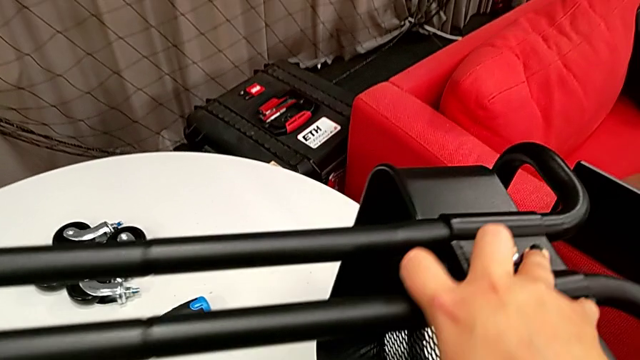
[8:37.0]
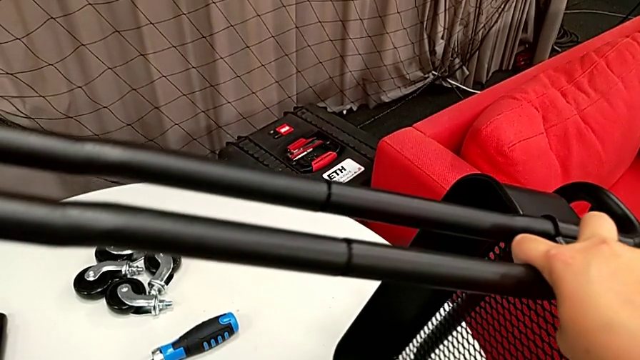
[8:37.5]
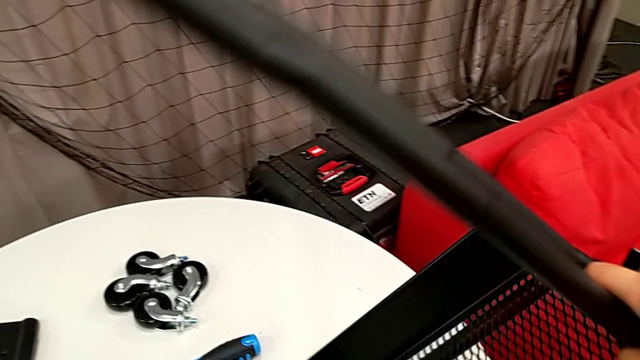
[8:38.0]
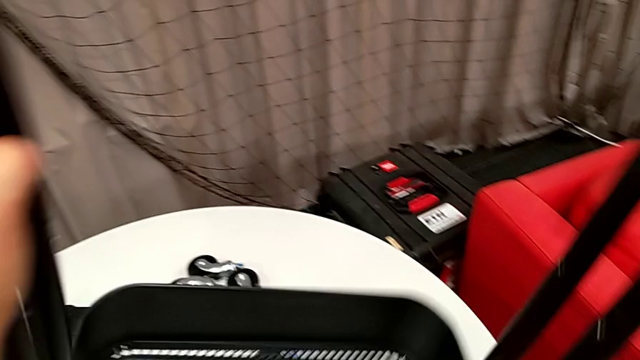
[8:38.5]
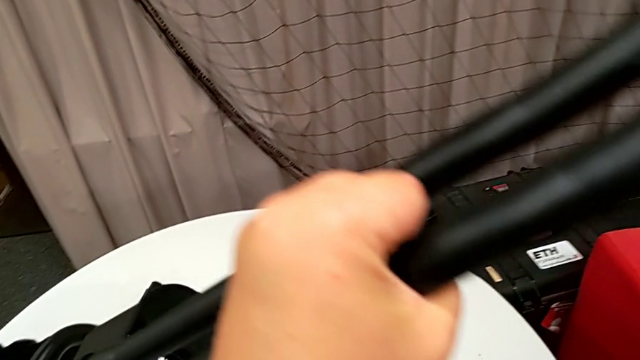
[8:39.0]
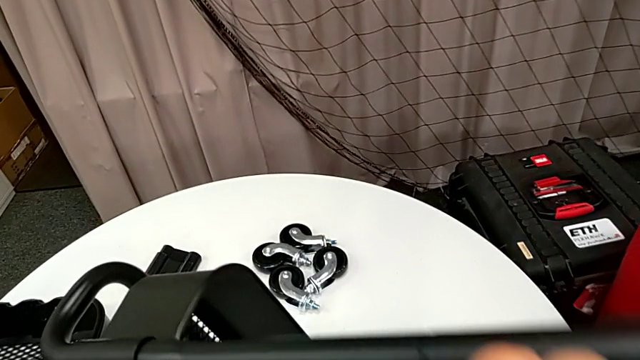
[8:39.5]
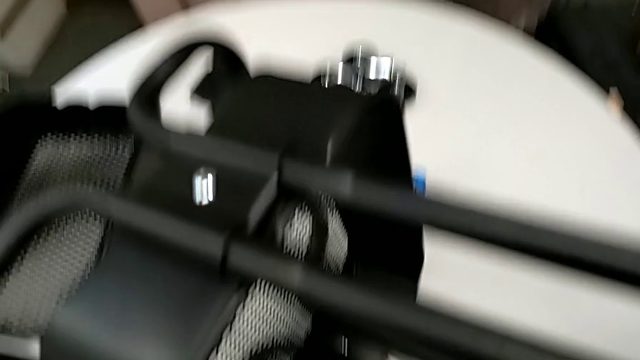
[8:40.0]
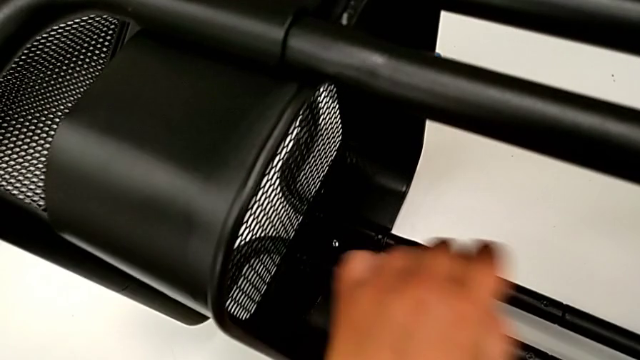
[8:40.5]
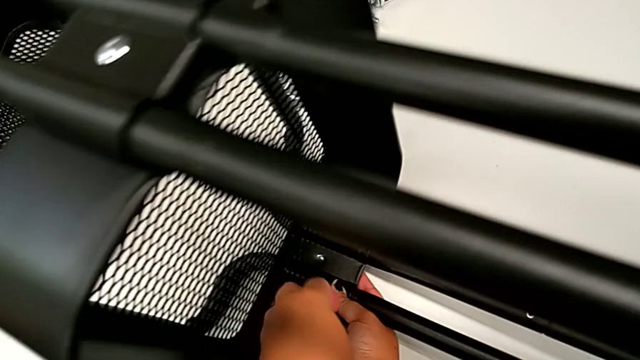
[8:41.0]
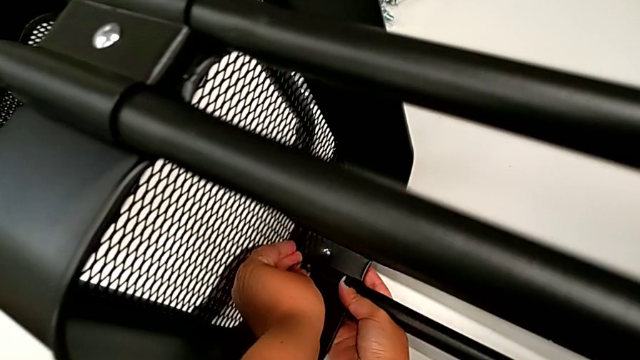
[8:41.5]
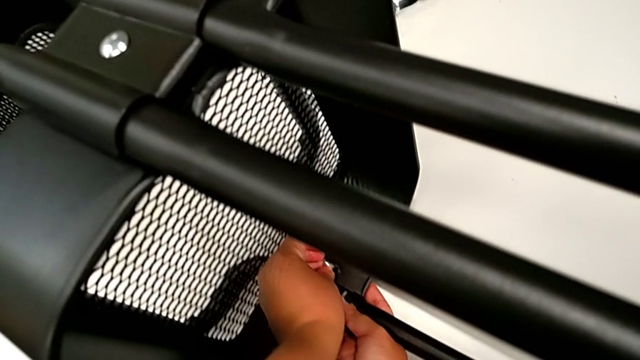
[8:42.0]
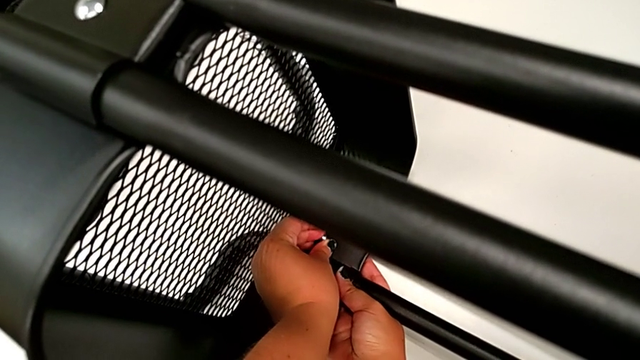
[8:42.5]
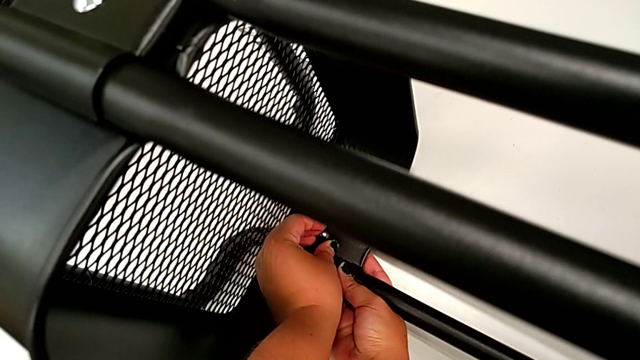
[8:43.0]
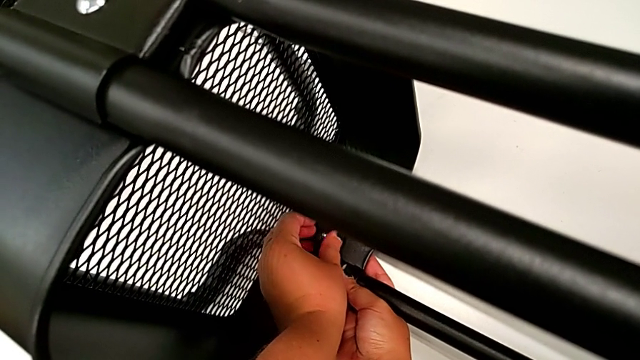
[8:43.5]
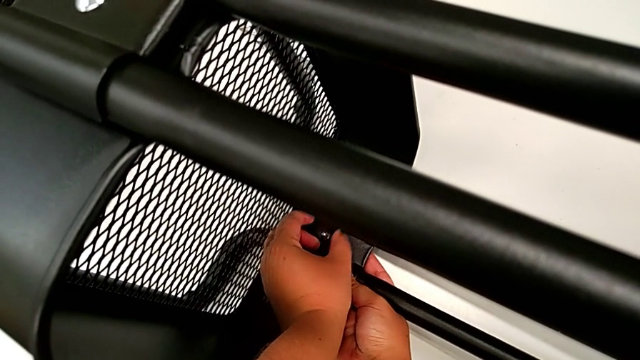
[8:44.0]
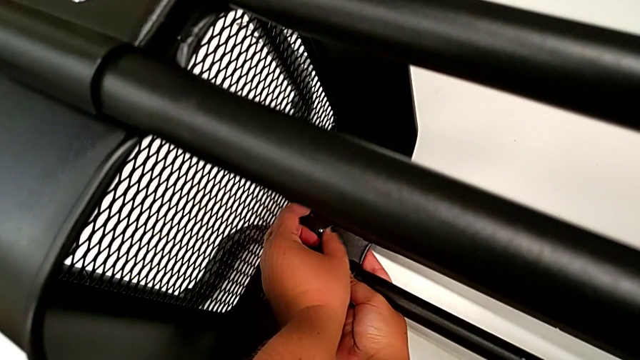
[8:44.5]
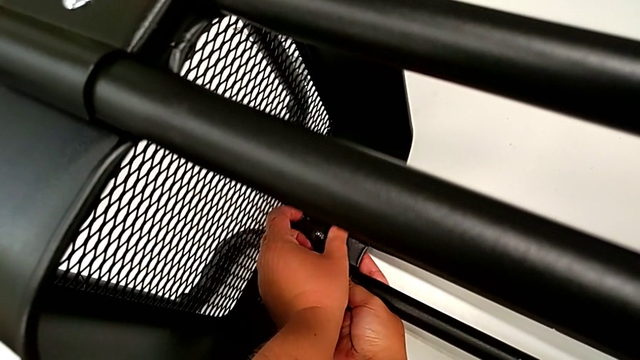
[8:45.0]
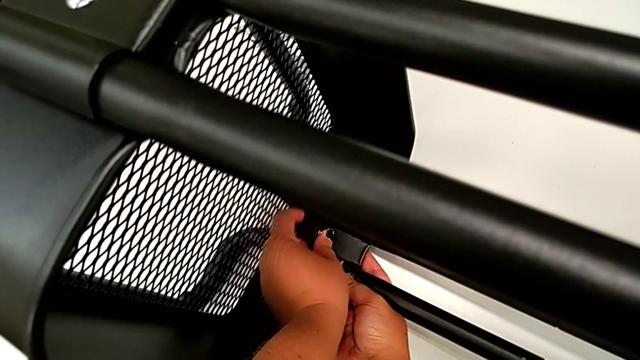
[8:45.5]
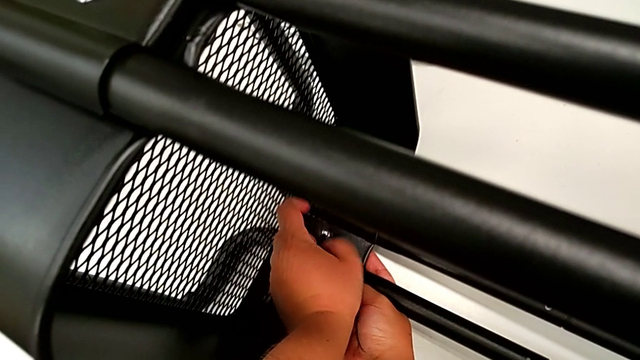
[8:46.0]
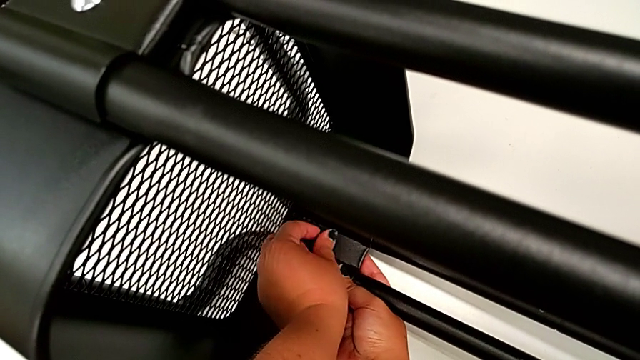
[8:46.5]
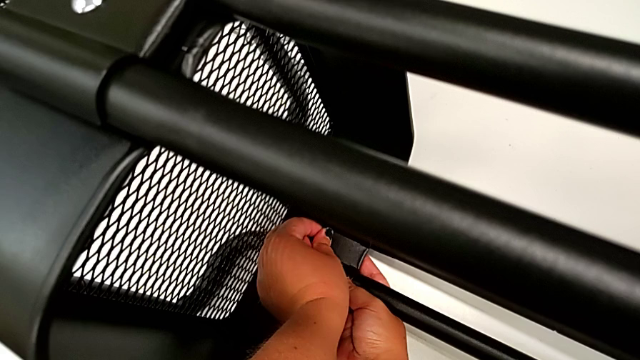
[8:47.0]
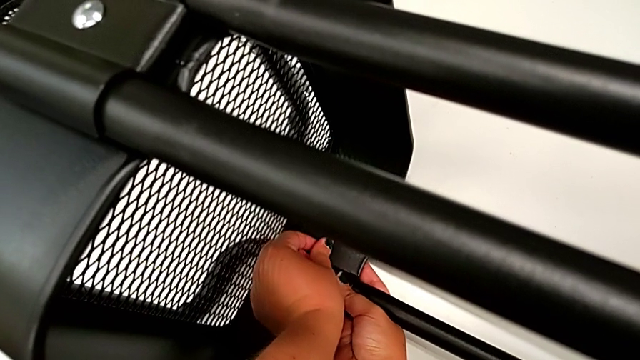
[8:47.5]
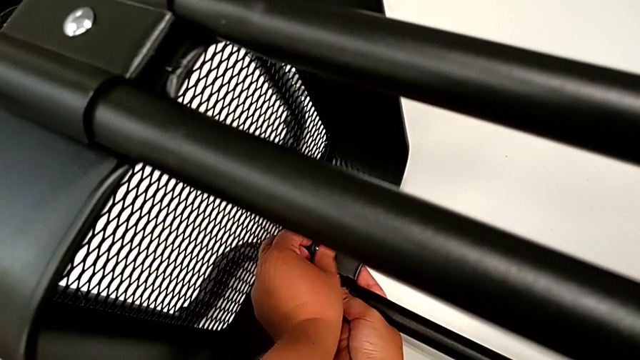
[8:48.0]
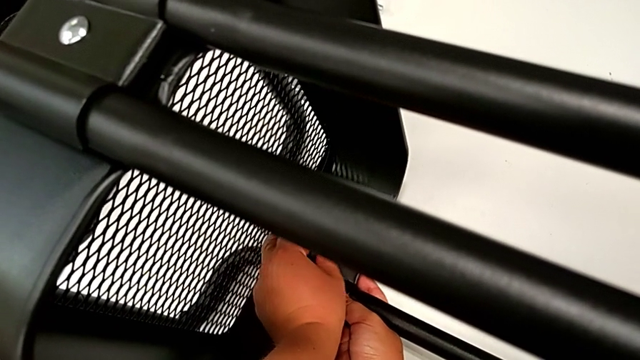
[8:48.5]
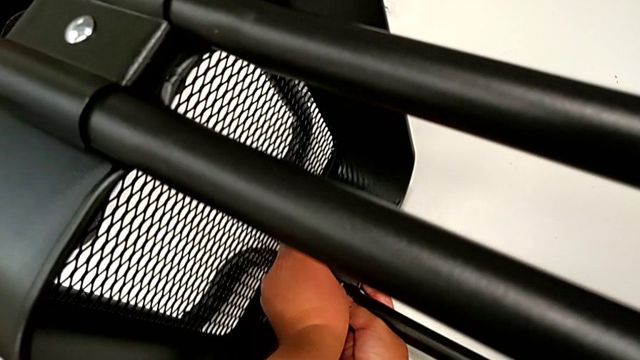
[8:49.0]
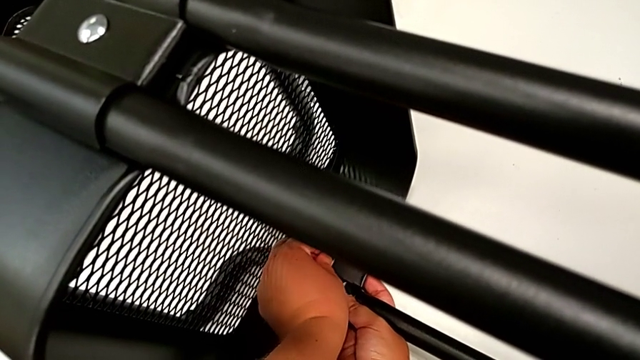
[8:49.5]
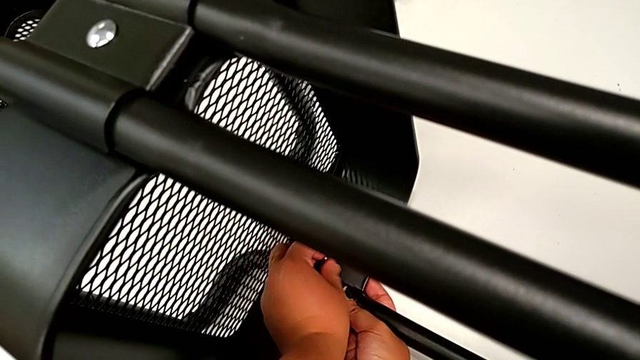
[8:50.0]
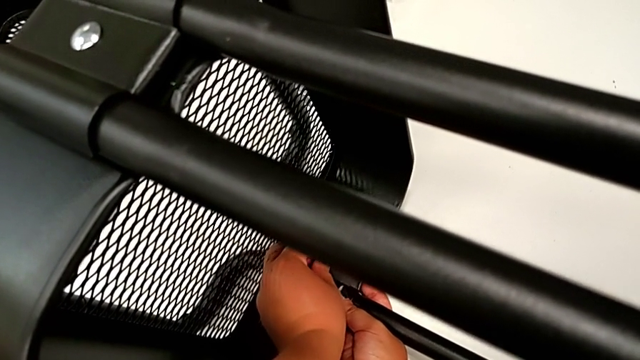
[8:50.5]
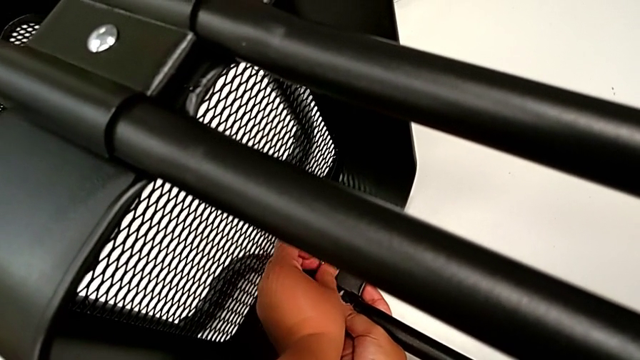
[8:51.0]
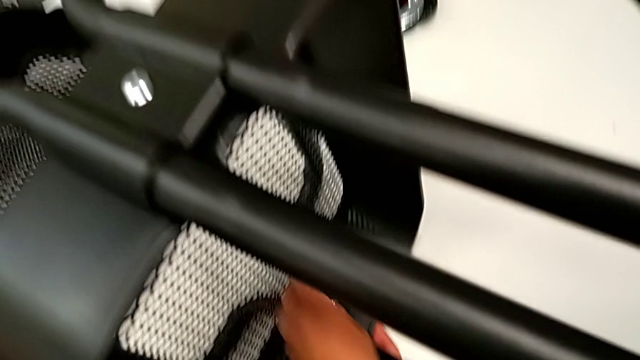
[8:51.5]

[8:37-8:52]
The camera wearer is attaching the bottom tray to the side bars. They rotate the utility cart, insert the hexagon cap nut and screw it.

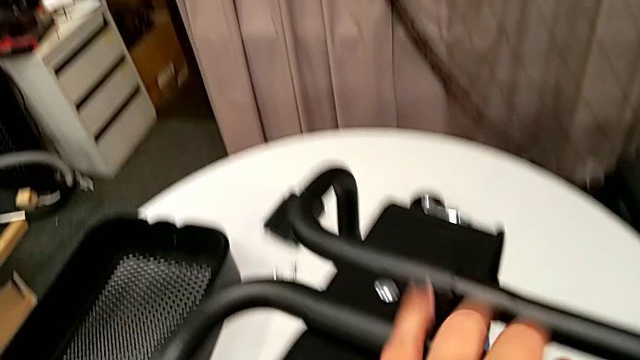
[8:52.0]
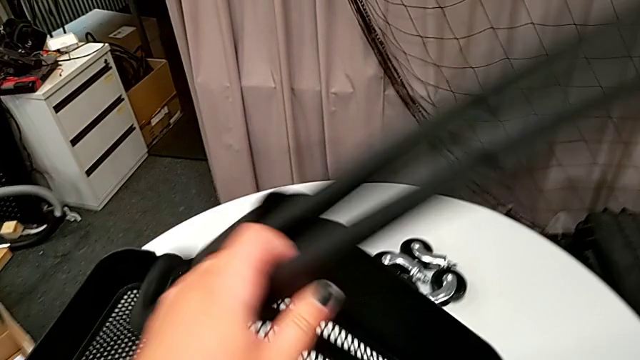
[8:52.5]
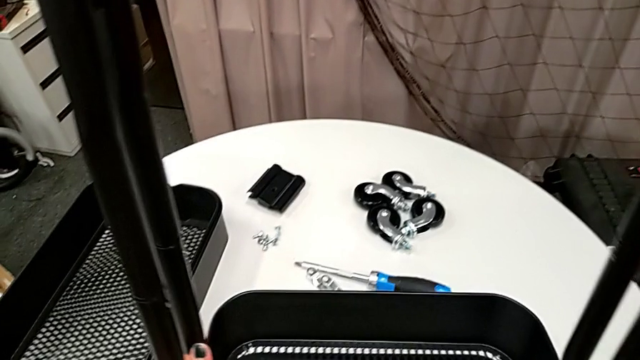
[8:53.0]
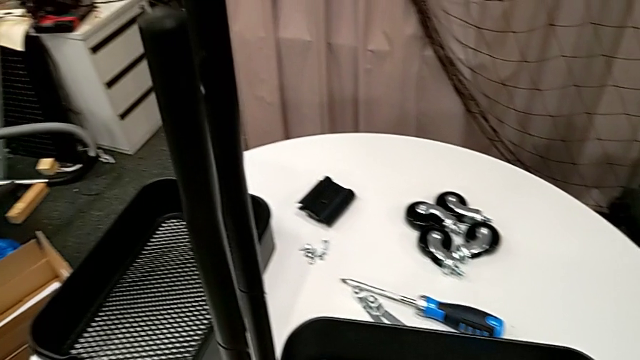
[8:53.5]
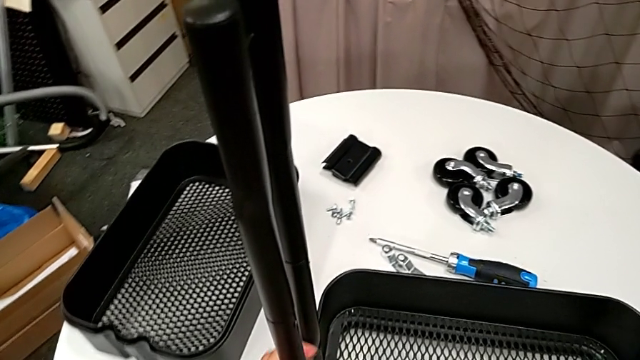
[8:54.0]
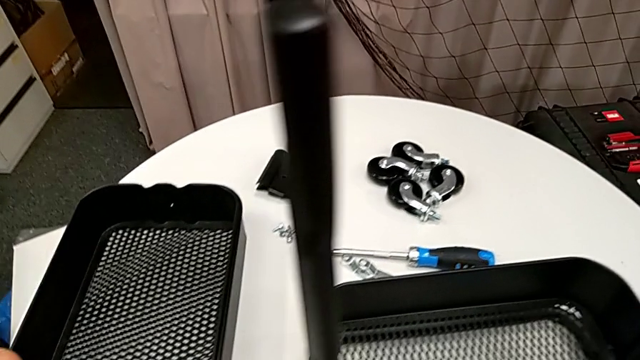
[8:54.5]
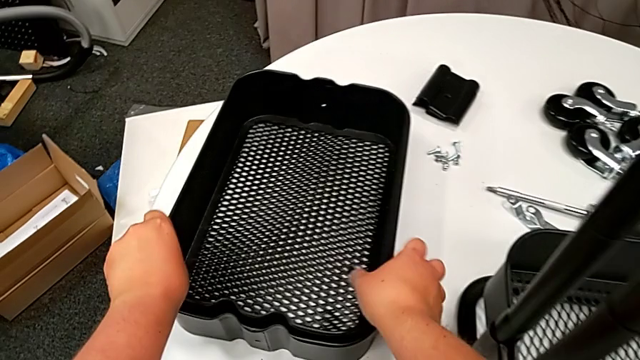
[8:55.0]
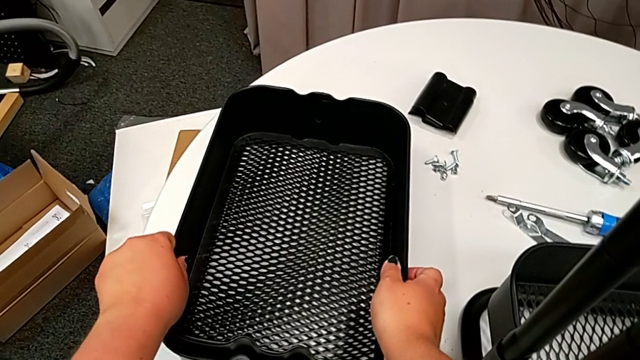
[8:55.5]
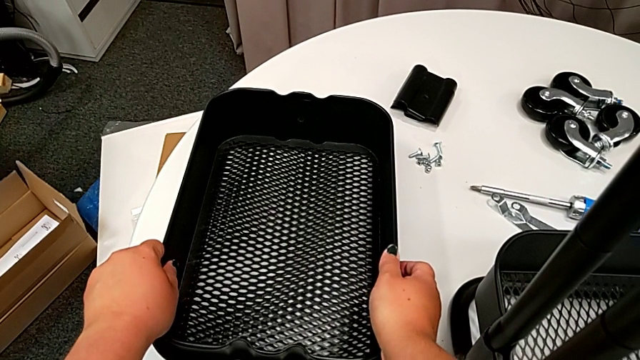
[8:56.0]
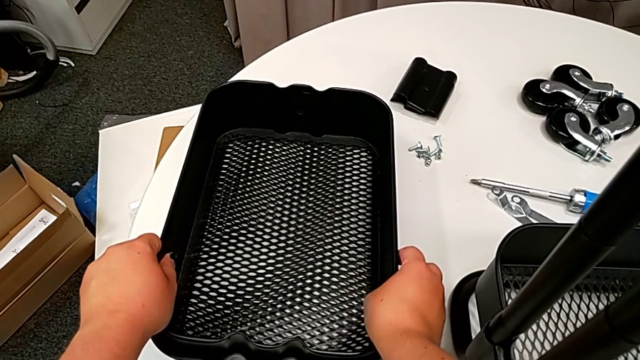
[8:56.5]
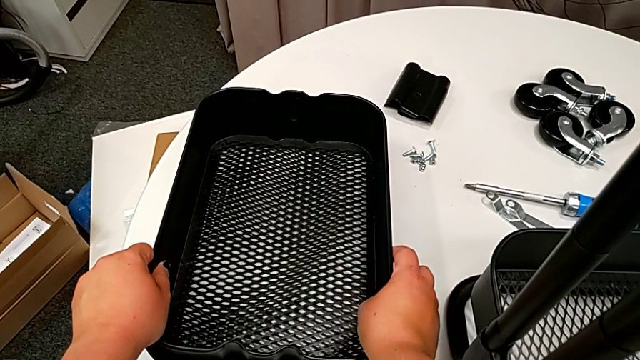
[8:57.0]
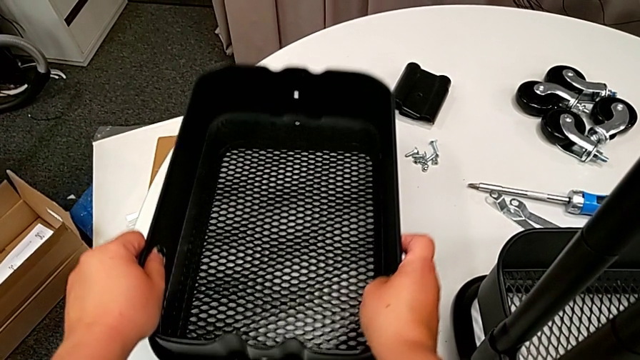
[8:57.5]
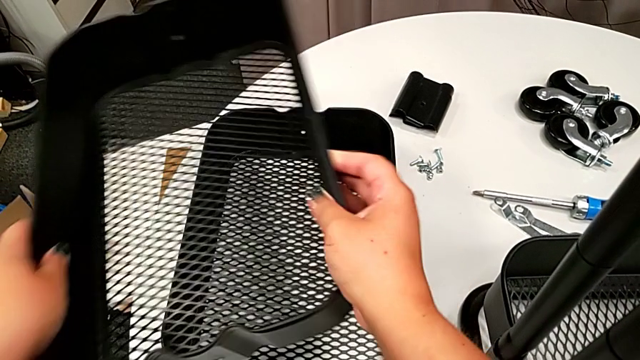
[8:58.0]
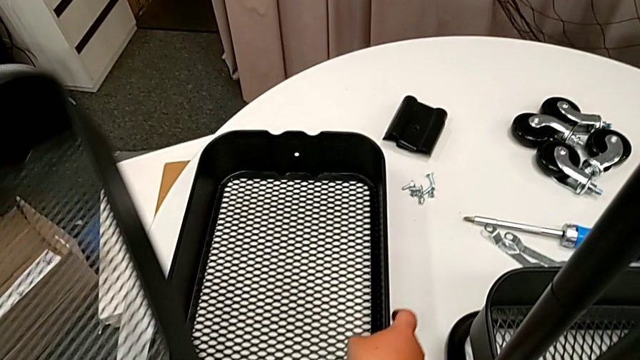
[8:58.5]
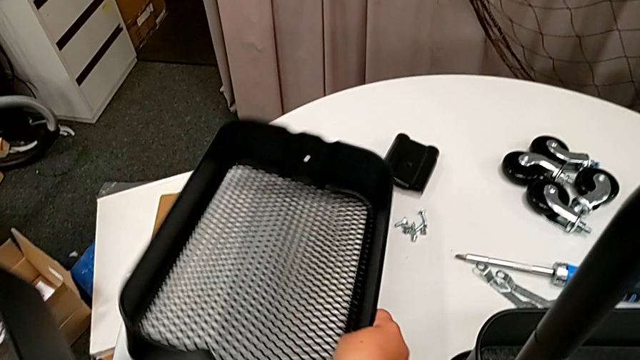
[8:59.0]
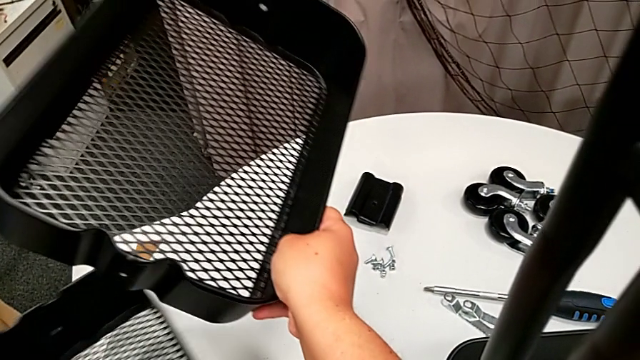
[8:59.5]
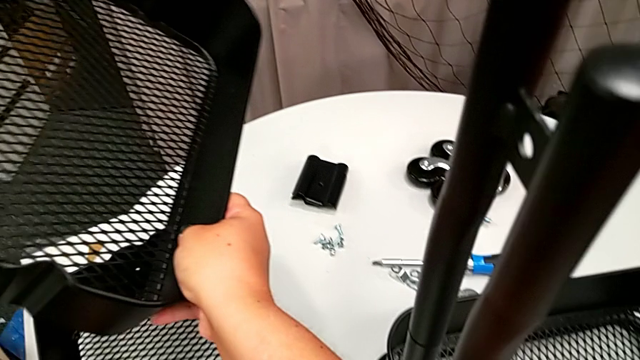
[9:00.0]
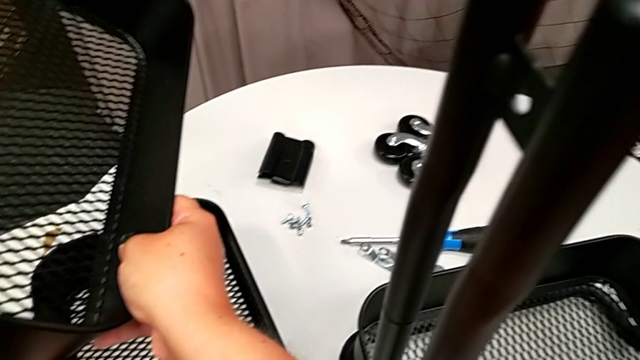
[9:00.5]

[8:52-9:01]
The camera wearer is assembling the grid tray. They rotate the utility cart, approach the grid tray, grab it twice and place the middle grid tray.
